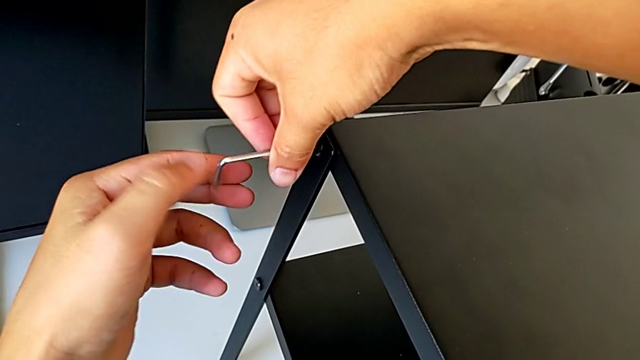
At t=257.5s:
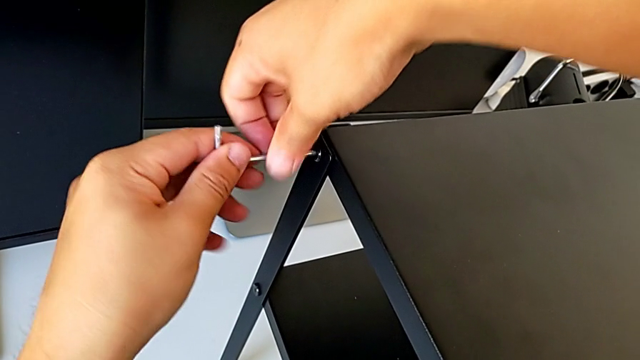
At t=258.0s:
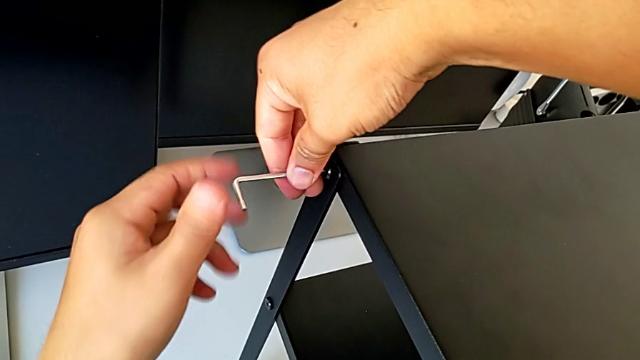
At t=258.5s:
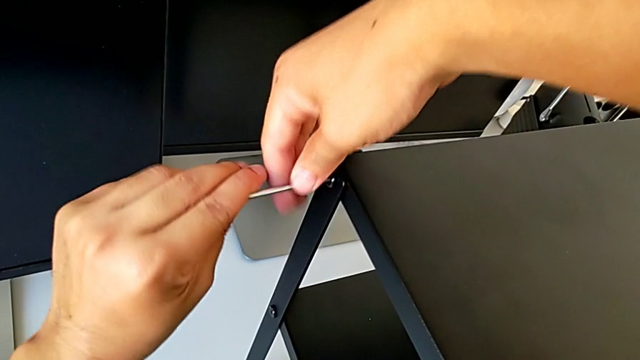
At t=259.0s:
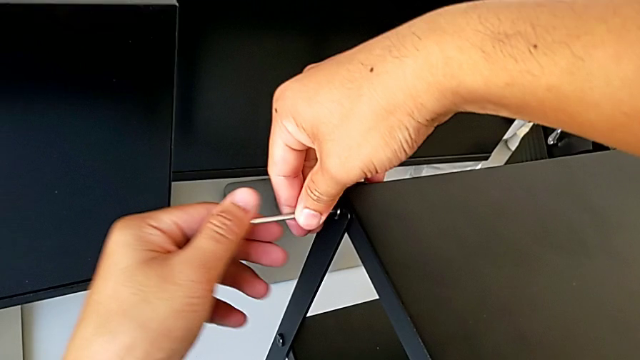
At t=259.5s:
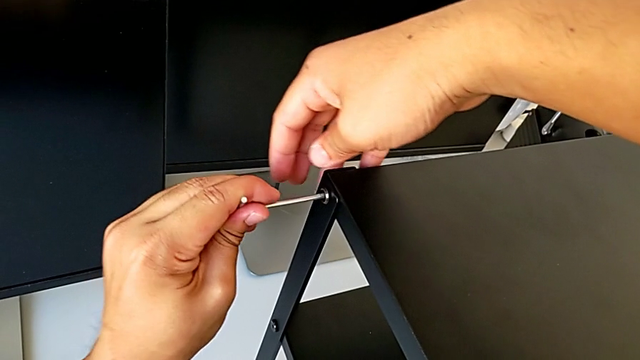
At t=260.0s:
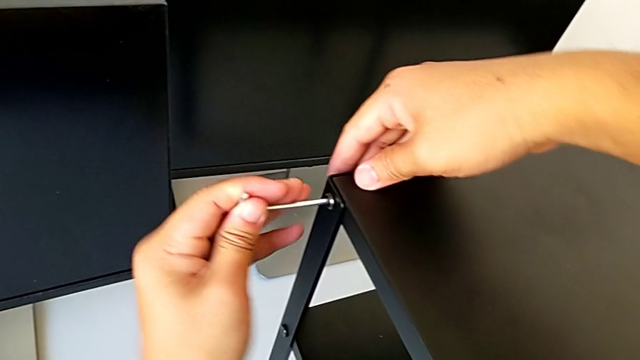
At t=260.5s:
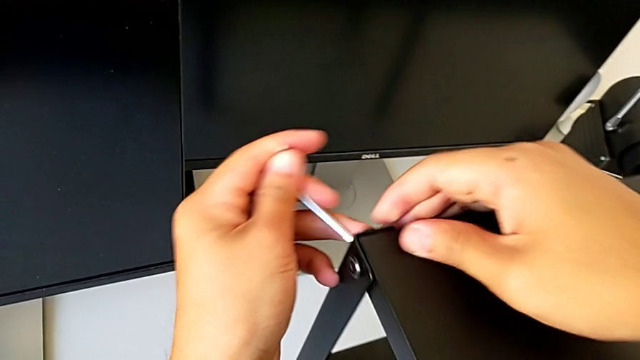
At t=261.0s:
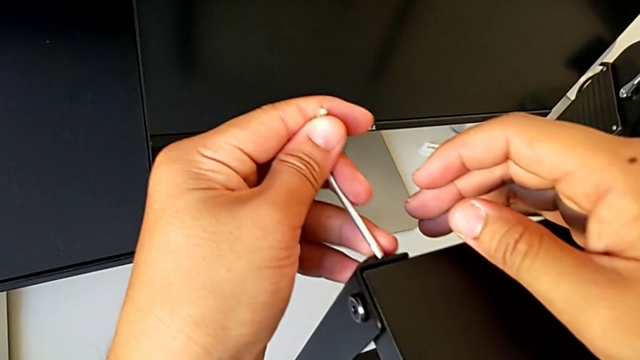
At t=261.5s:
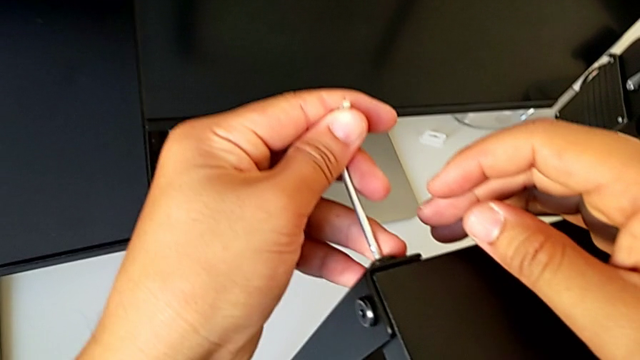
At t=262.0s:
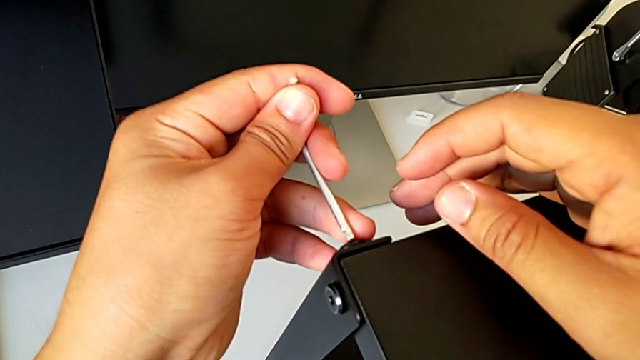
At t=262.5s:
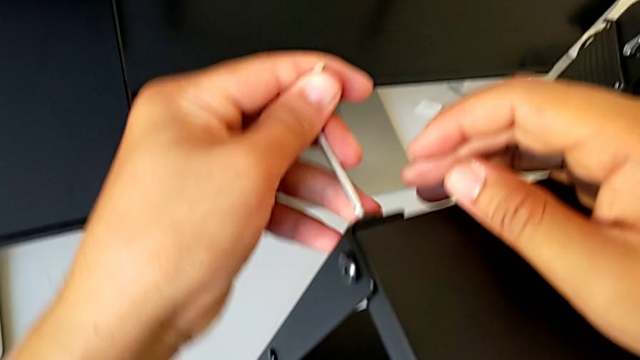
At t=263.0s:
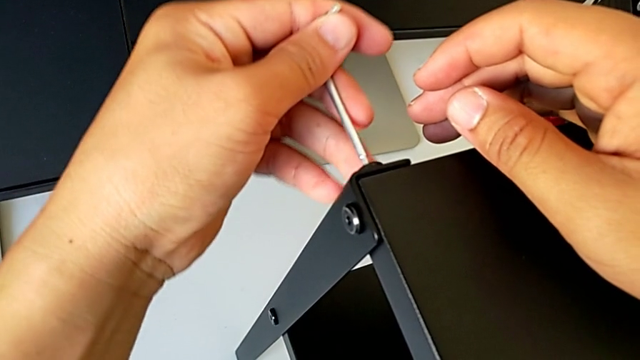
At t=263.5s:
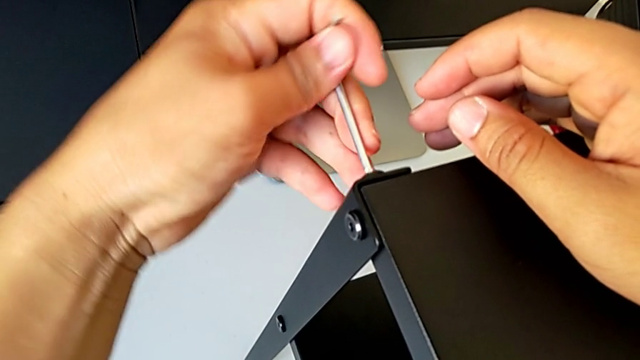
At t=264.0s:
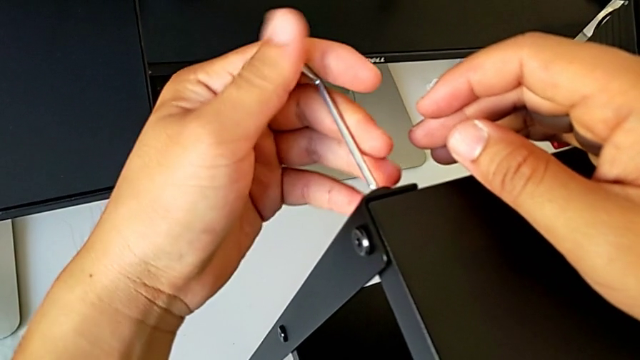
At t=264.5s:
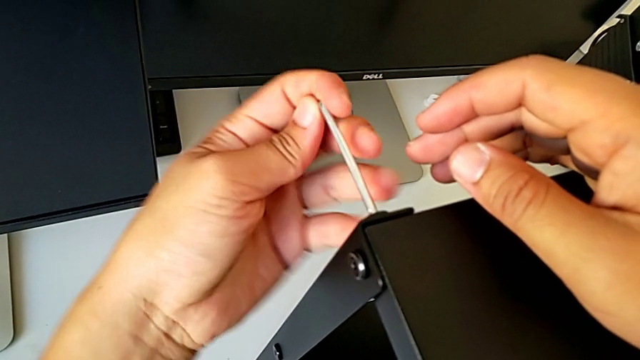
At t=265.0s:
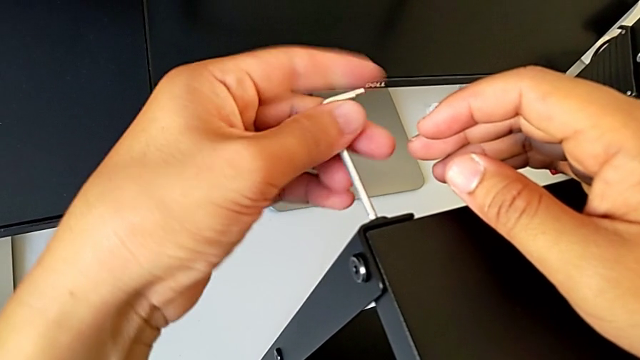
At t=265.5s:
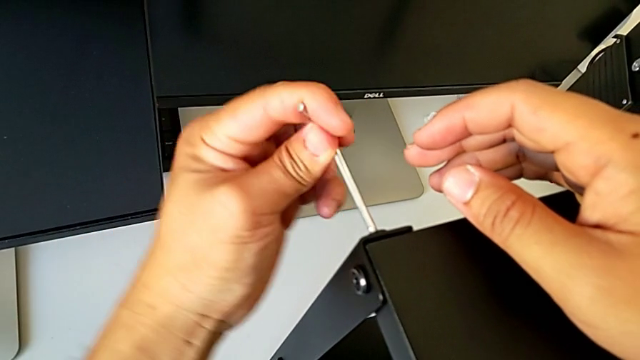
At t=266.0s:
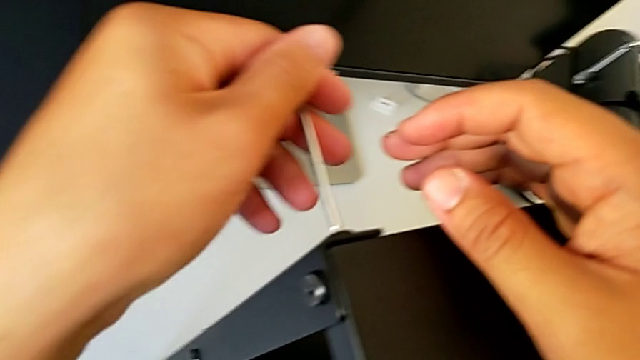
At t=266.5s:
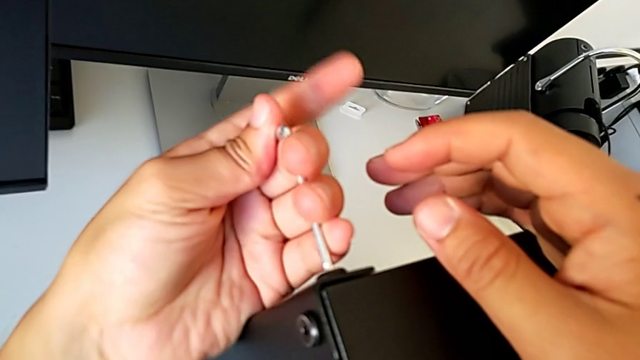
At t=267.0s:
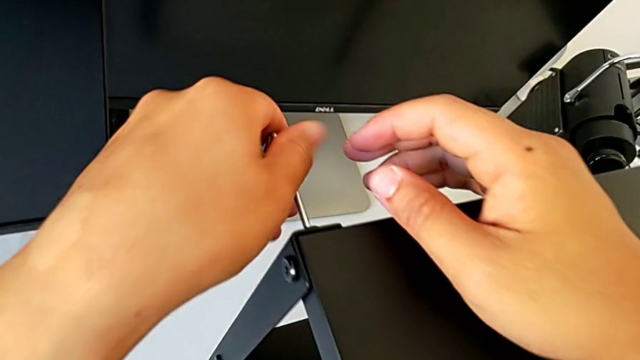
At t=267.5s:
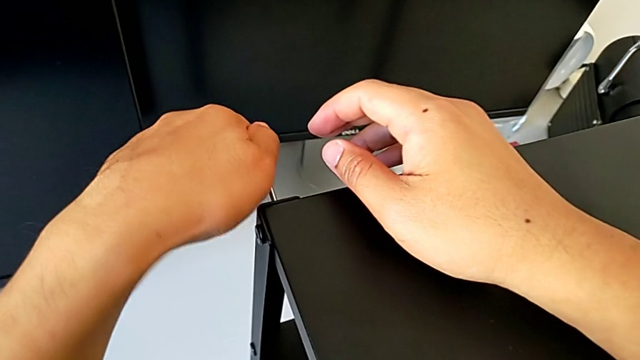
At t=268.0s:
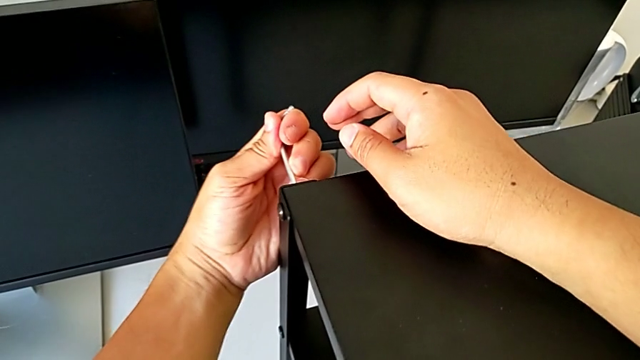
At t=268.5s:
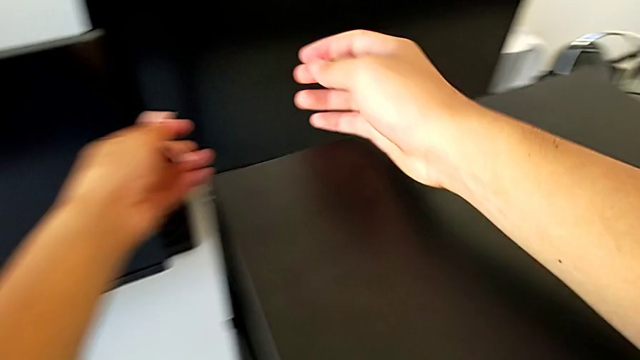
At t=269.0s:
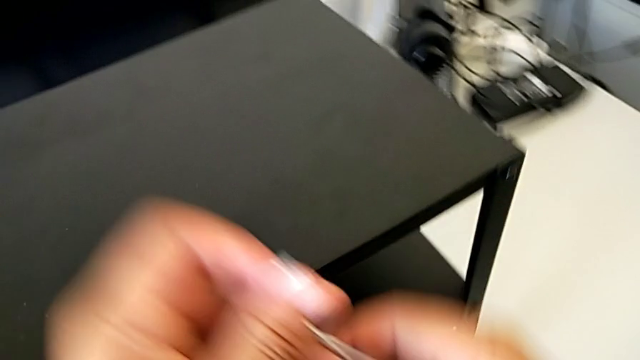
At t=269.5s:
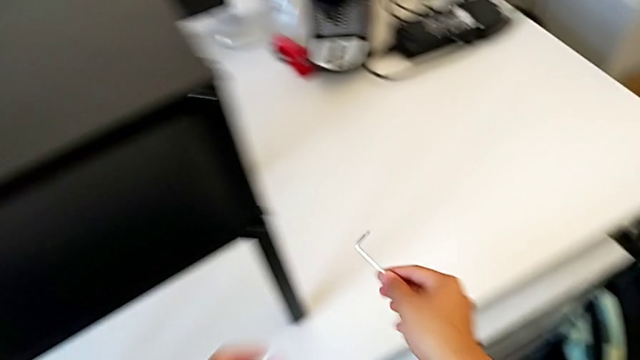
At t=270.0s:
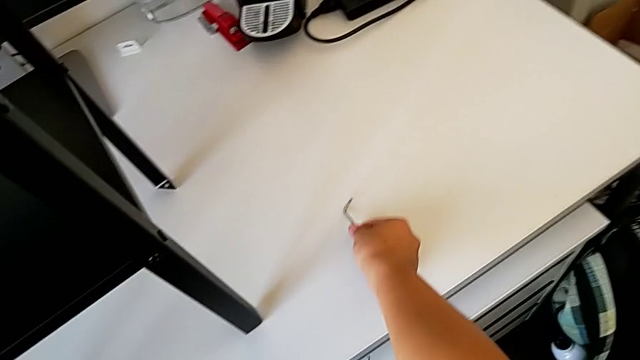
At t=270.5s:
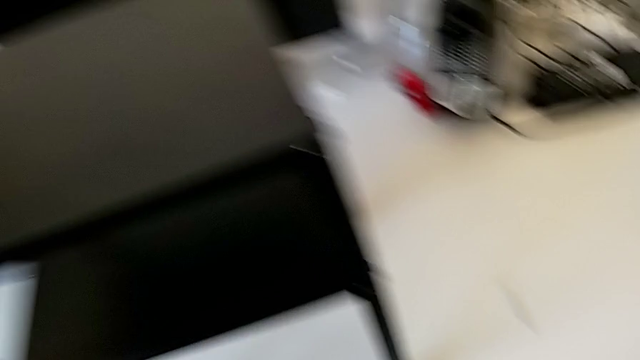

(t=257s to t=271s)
The camera wearer is screwing the top table onto the furniture. They screw the hex socket head, withdraw the Allen wrench, insert it, screw the hex socket head, withdraw the Allen wrench, grab it and place it.
